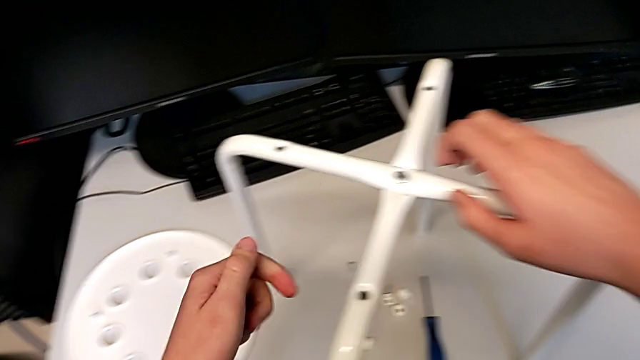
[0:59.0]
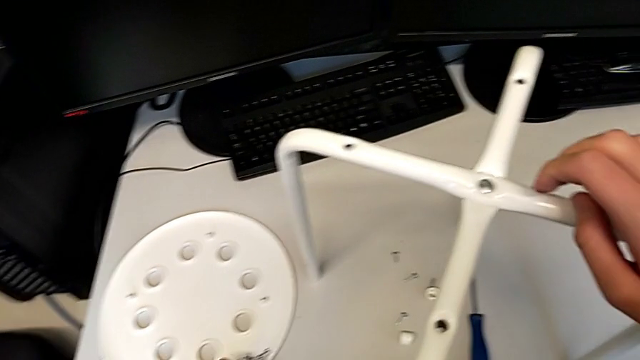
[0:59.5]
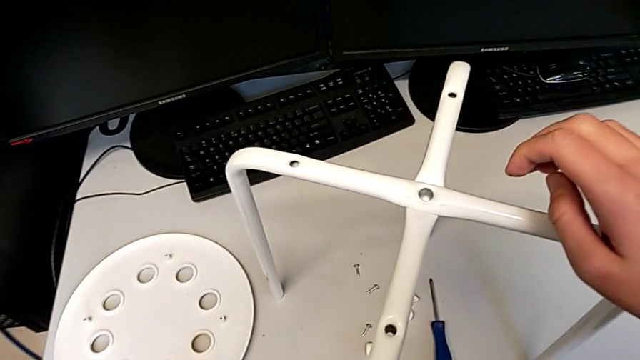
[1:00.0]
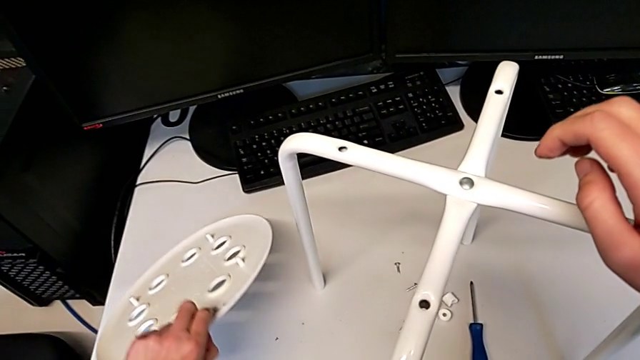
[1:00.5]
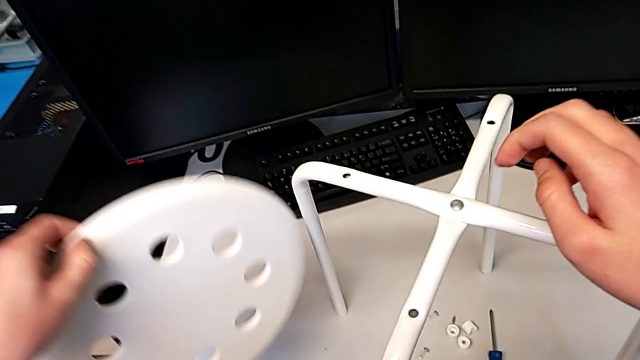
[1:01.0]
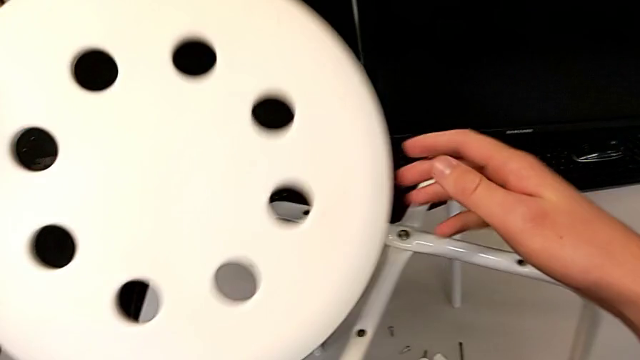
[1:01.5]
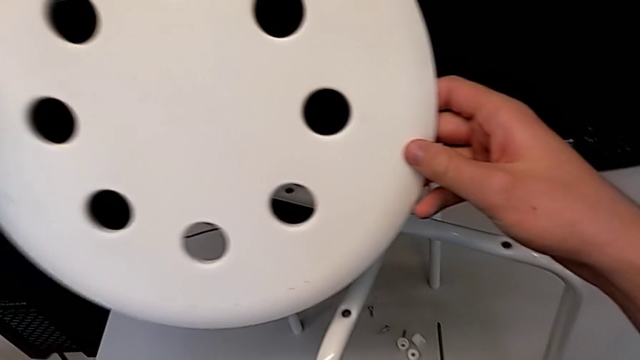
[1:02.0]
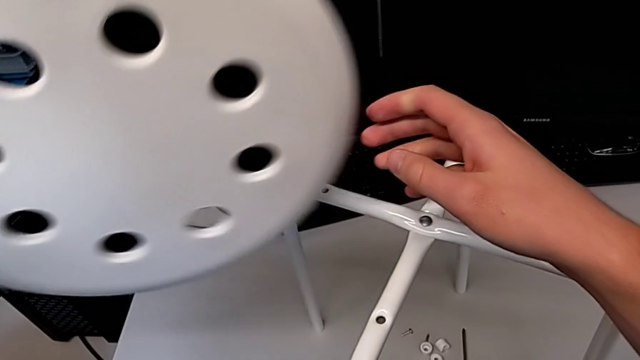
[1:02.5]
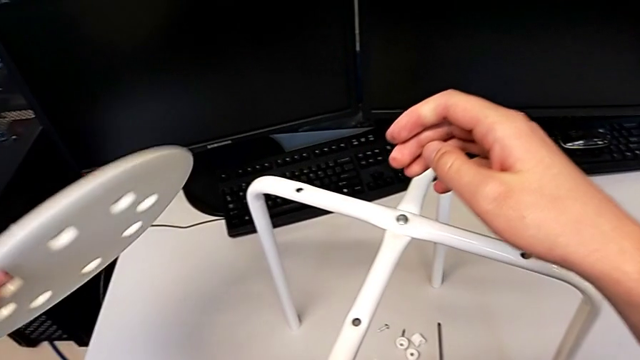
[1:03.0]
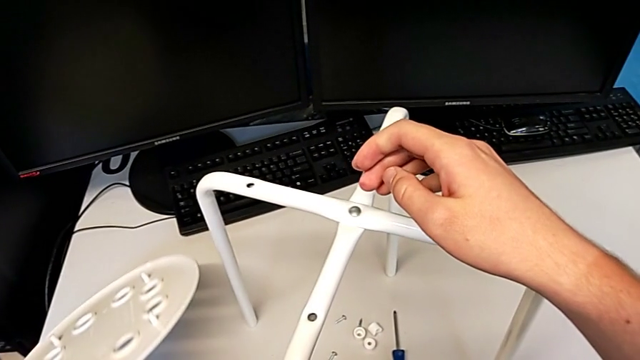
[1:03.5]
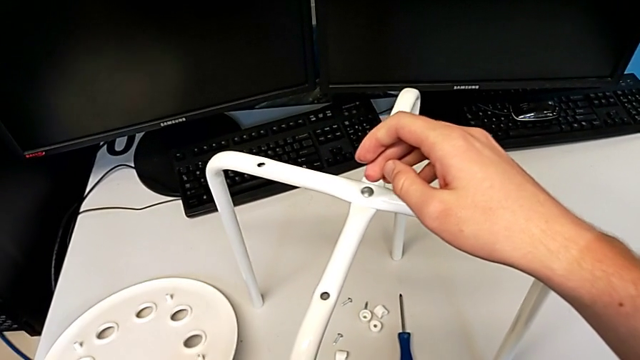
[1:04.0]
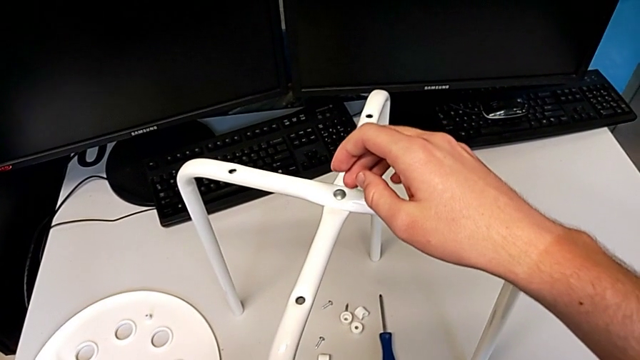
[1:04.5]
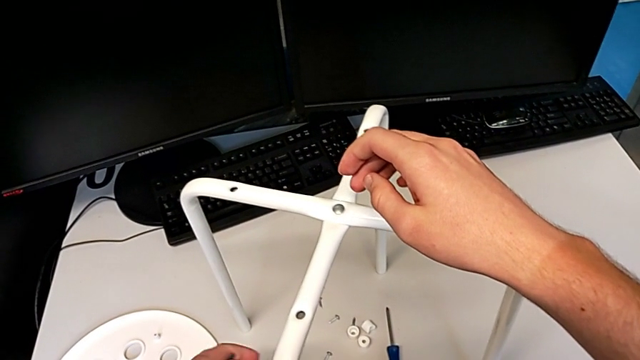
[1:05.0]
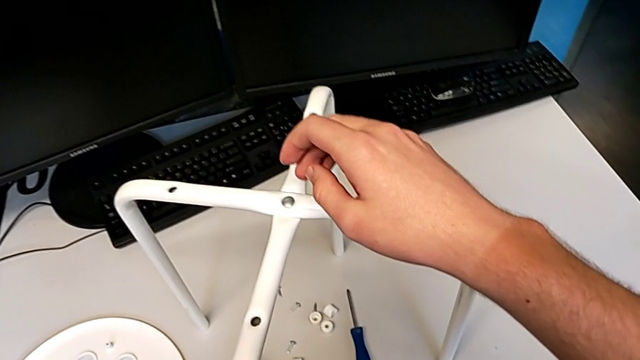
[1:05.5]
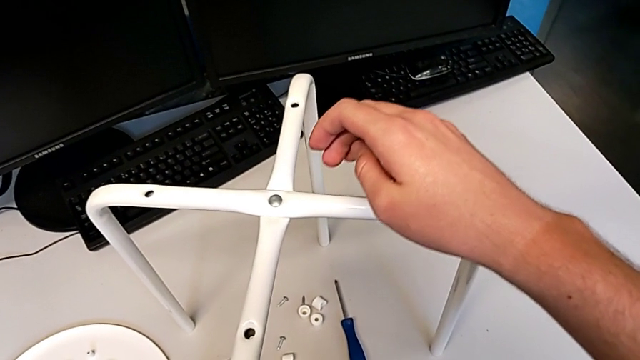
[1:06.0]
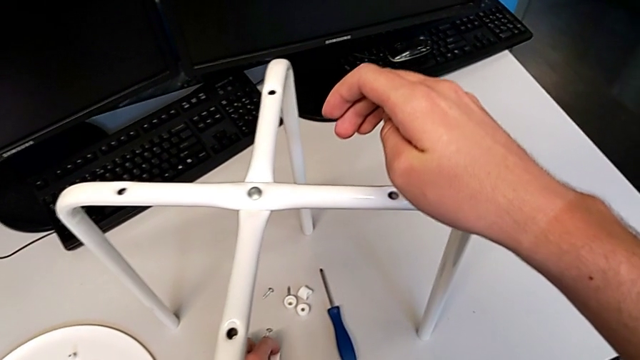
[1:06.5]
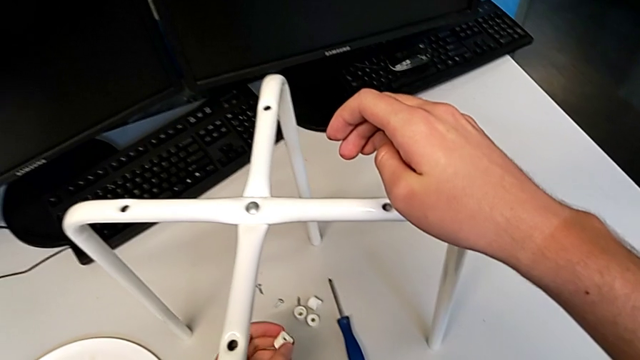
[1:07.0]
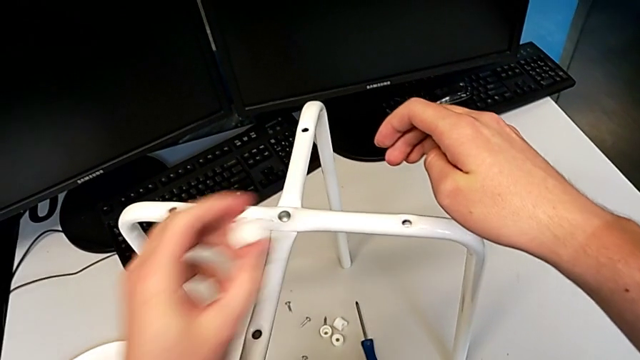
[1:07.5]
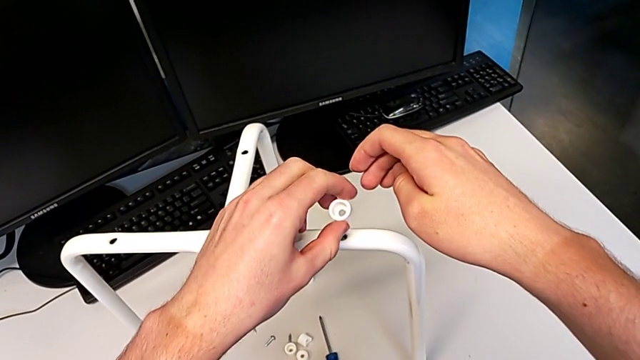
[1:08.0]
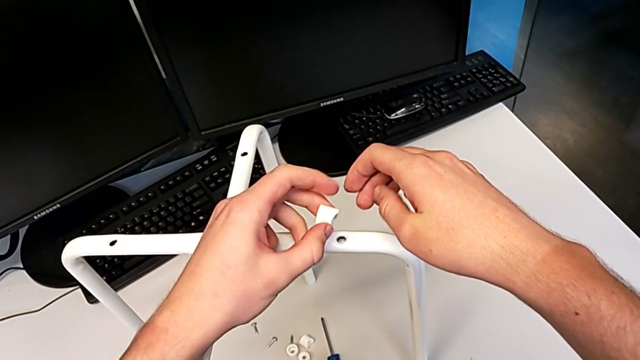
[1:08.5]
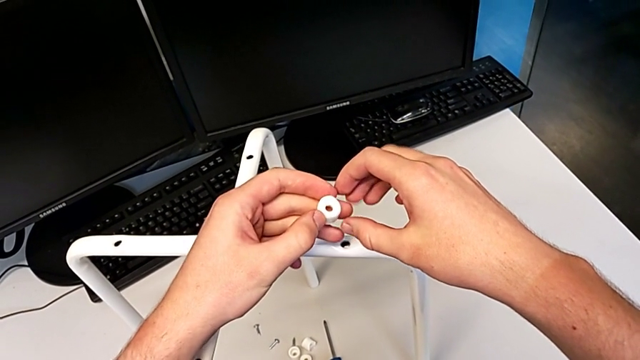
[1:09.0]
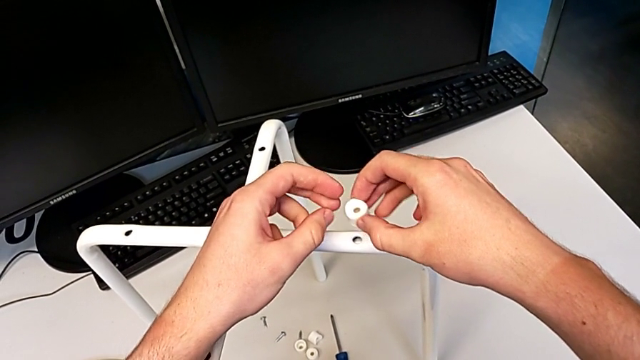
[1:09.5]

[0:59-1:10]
The camera wearer is assembling the furniture seat. They wrongly grab and lift the seat, place it, place the hexagonal wrench, and wrongly grab, approach and inspect the washer.

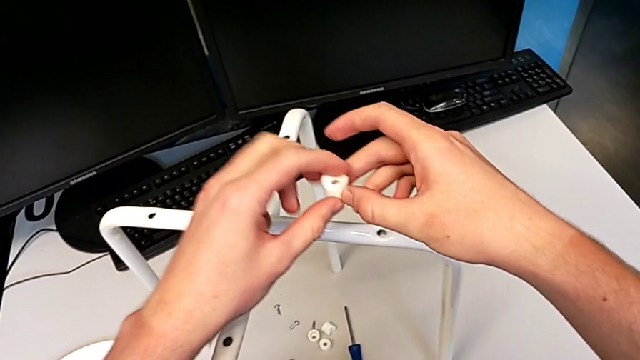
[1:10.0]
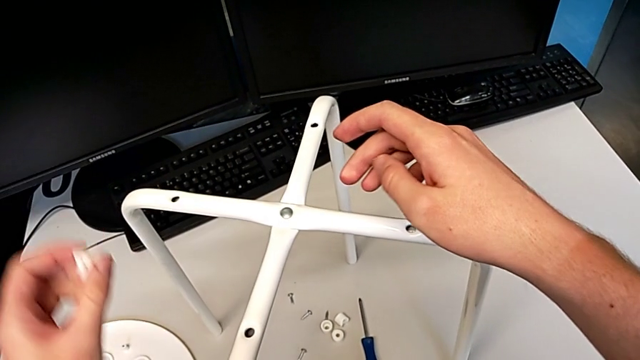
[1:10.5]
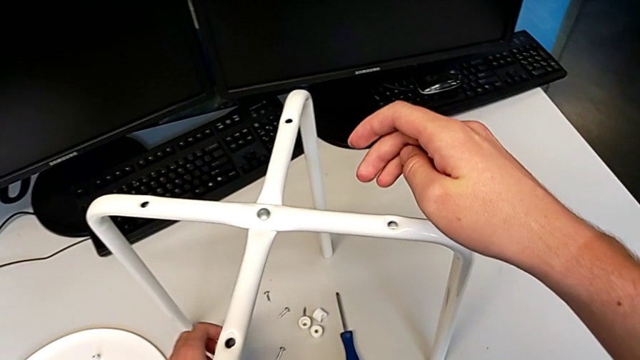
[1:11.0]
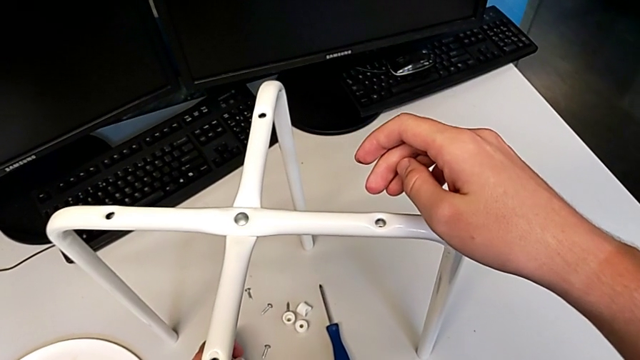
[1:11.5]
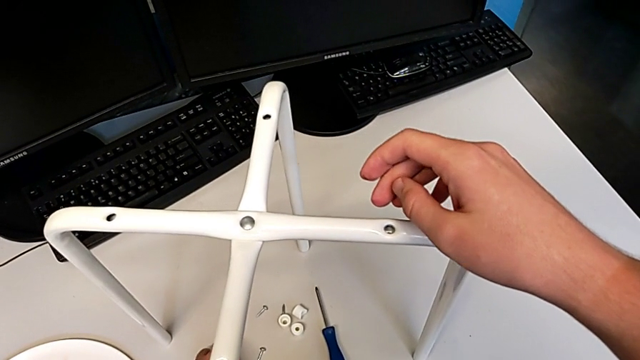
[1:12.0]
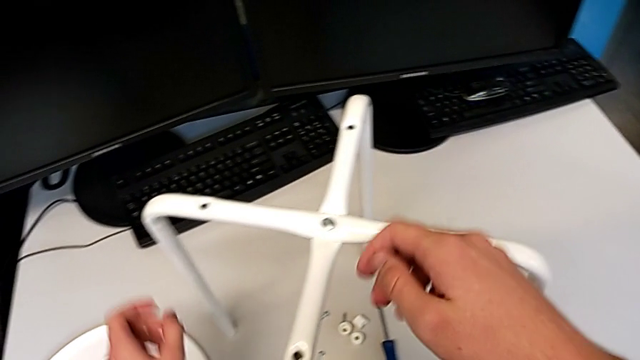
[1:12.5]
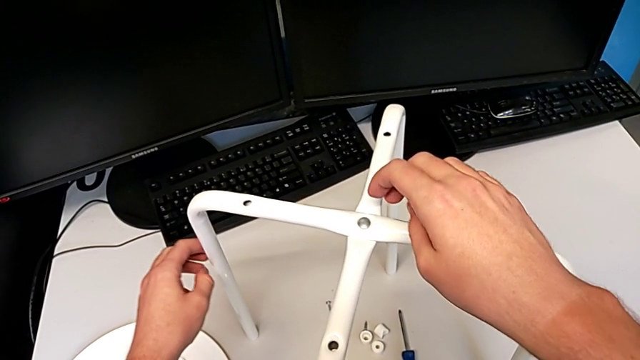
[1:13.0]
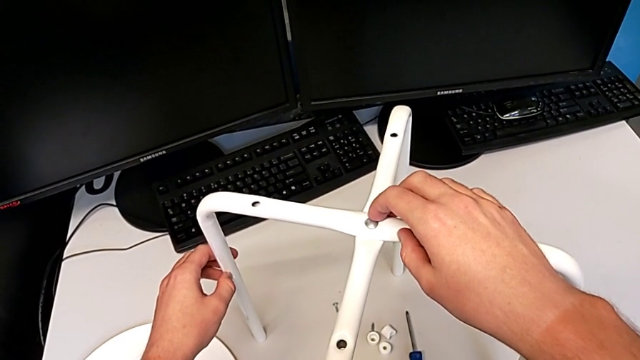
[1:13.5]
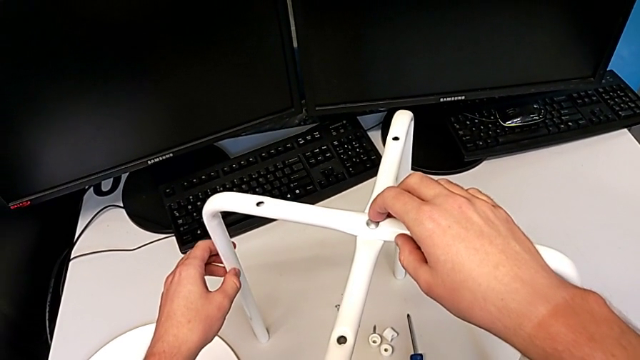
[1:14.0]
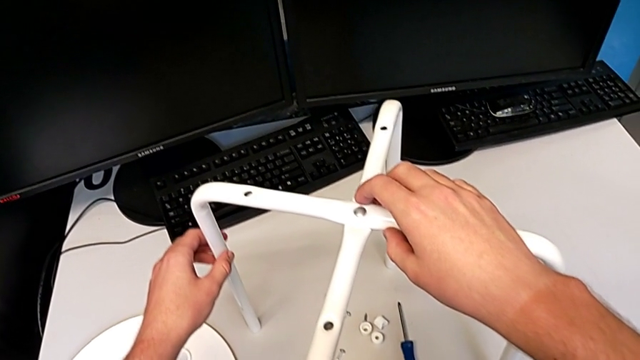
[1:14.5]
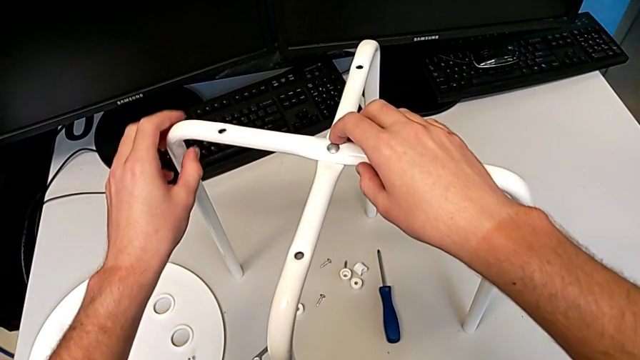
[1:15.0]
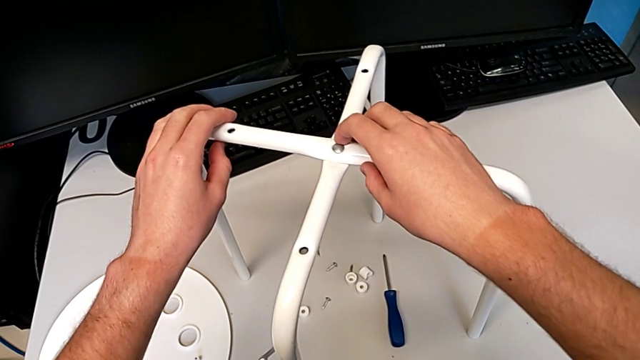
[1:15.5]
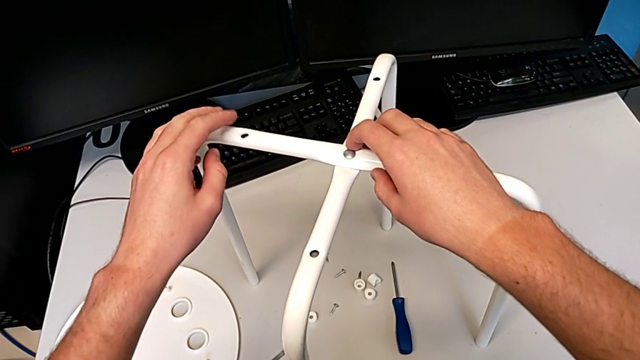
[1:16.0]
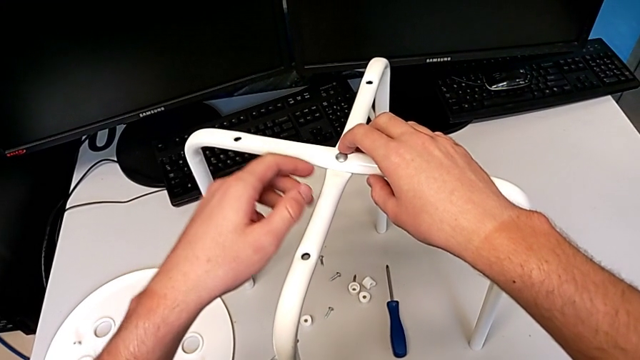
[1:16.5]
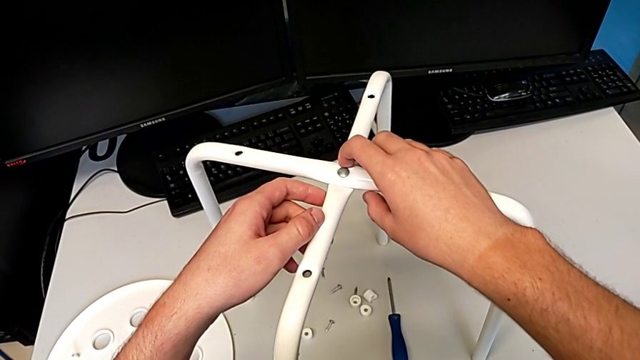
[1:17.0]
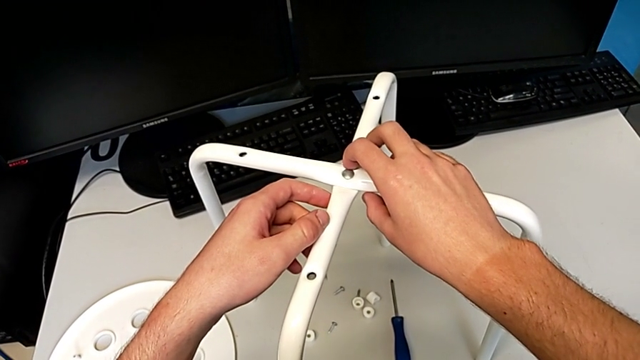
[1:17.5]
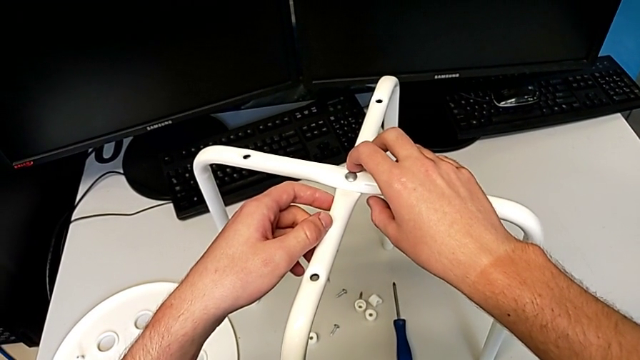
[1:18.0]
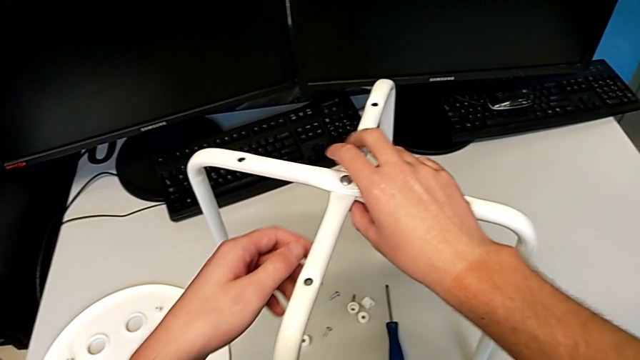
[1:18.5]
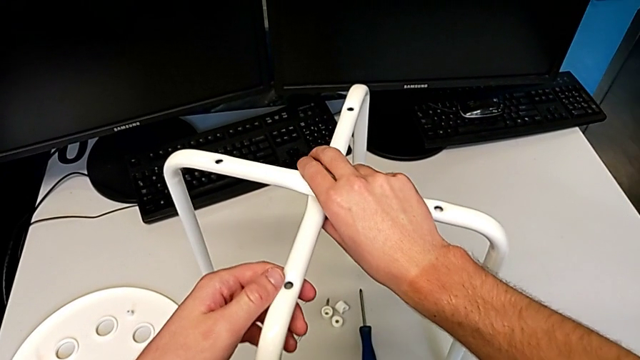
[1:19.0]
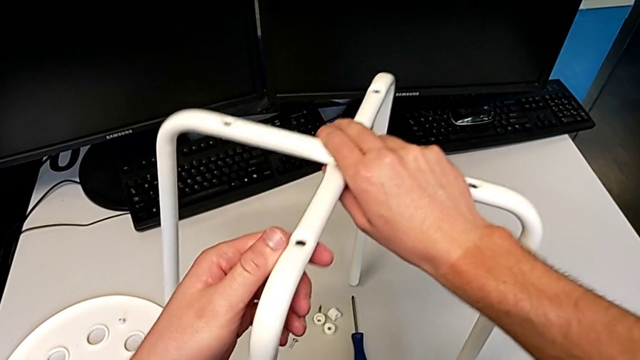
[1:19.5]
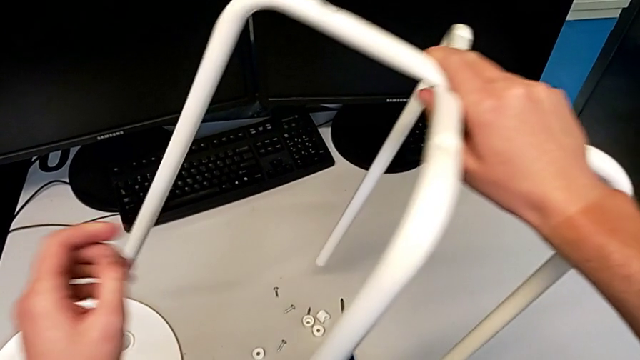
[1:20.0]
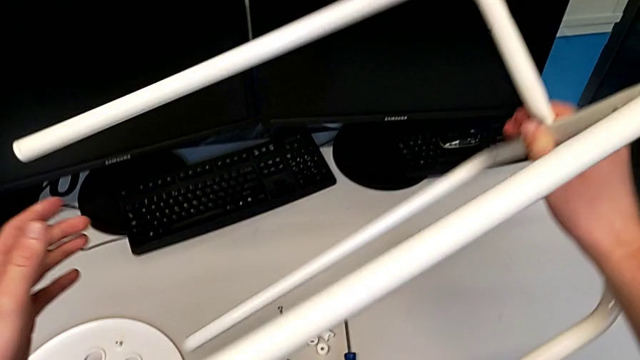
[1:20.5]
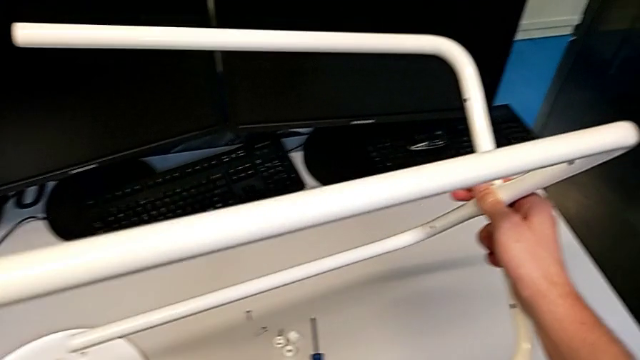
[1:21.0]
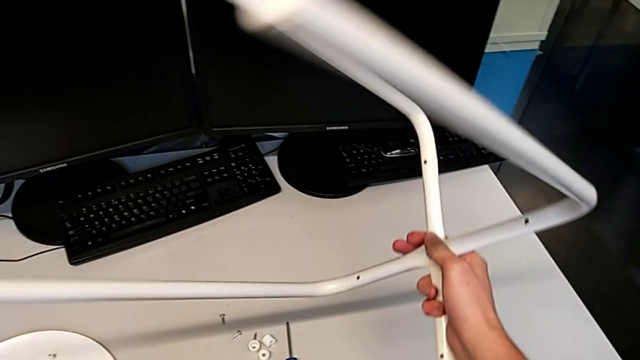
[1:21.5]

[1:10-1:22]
The camera wearer is assembling the furniture seat. They place the washer, inspect the leg, grab it and rotate it.
